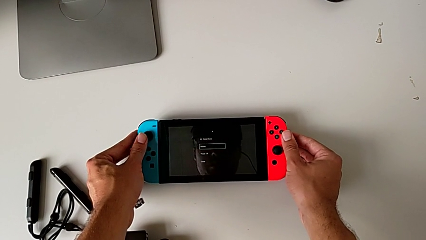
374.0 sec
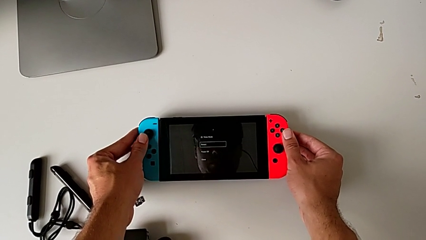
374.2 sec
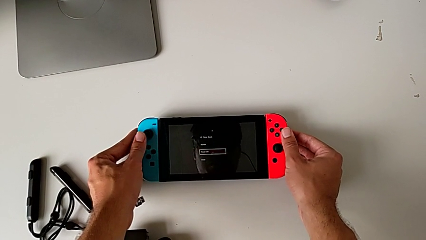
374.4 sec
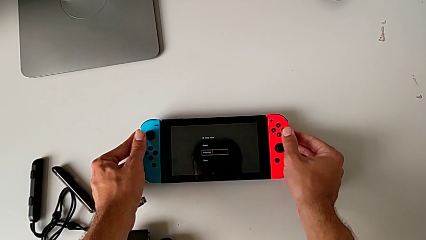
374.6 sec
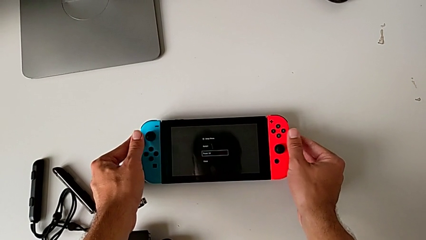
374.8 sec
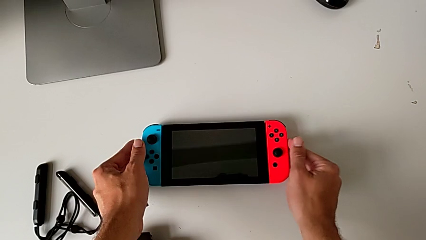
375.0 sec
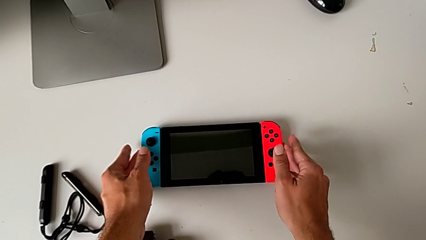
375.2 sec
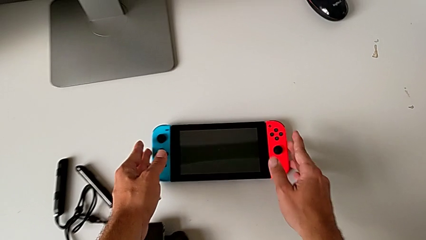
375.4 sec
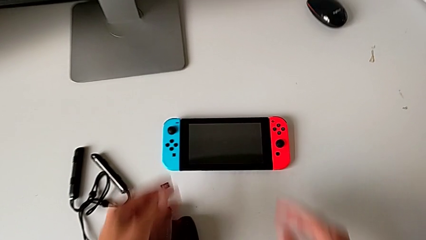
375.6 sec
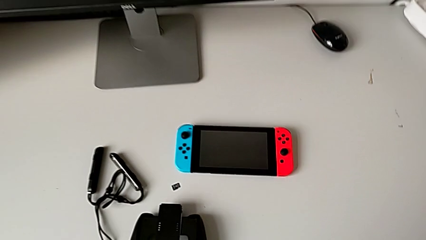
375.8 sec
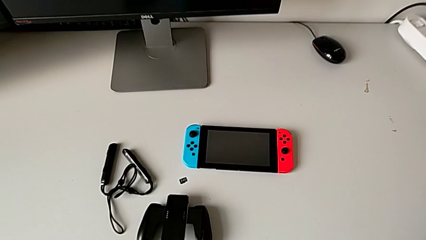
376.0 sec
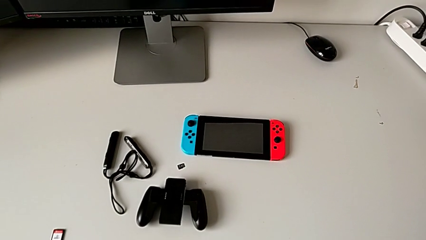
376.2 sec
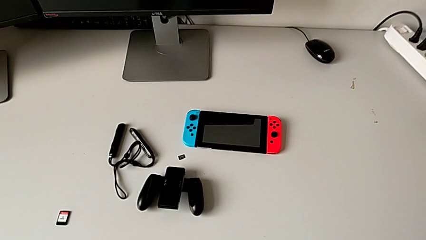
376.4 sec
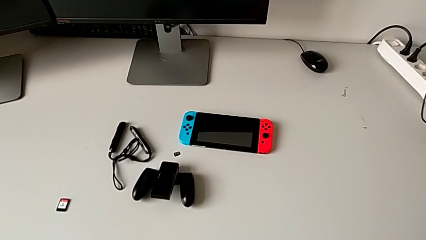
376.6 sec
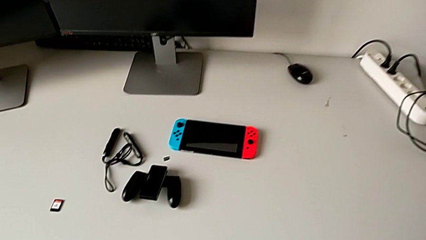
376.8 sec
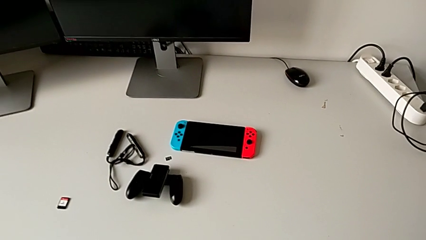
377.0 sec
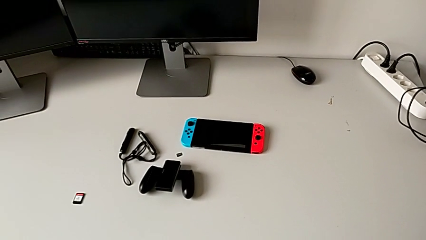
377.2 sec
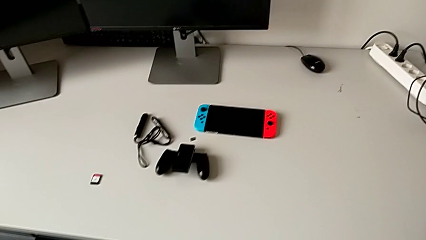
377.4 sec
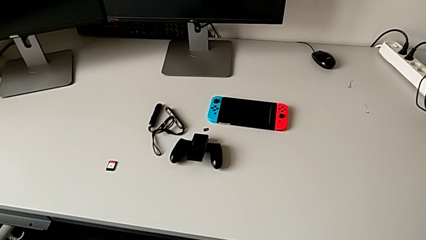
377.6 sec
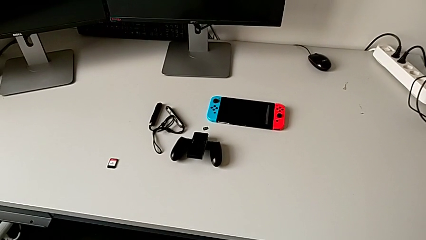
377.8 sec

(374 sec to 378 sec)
The camera wearer is turning off the Nintendo Switch. They place the Nintendo Switch.
